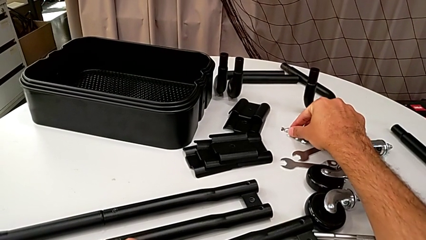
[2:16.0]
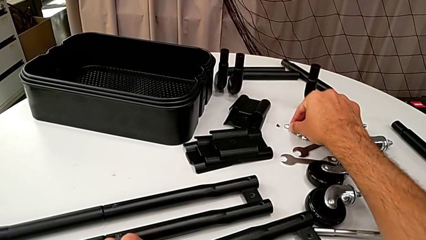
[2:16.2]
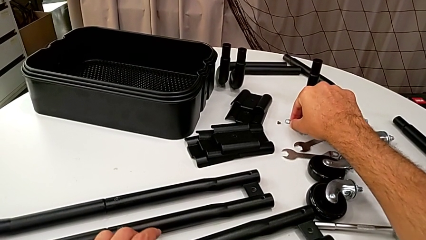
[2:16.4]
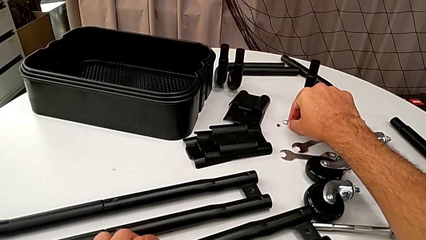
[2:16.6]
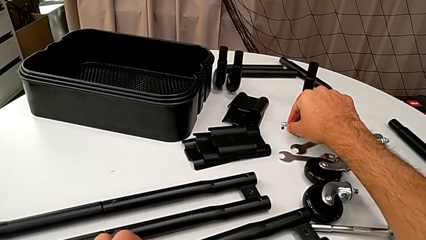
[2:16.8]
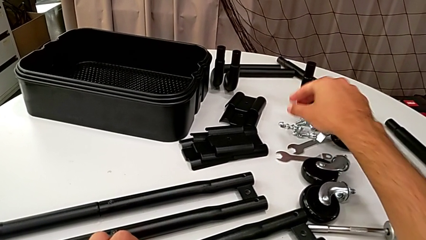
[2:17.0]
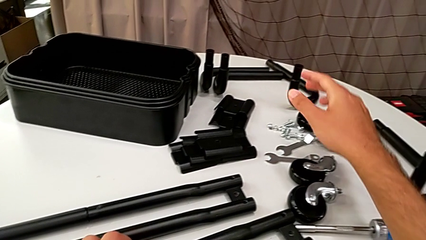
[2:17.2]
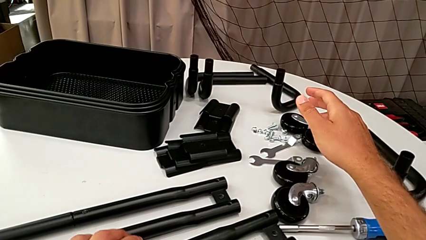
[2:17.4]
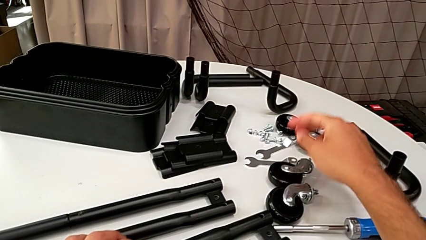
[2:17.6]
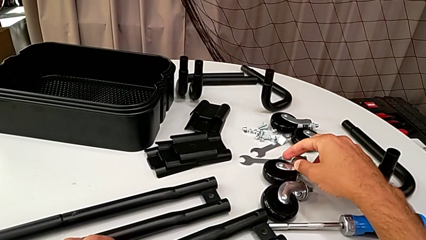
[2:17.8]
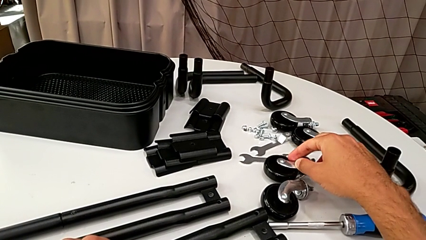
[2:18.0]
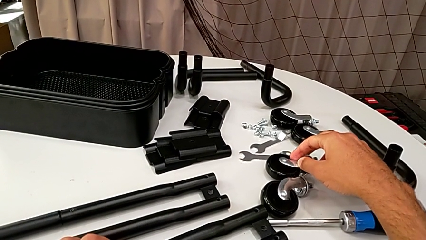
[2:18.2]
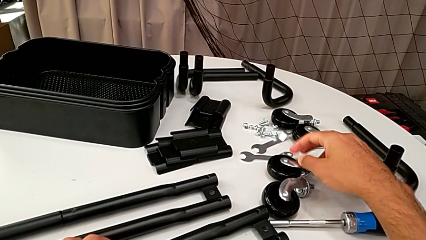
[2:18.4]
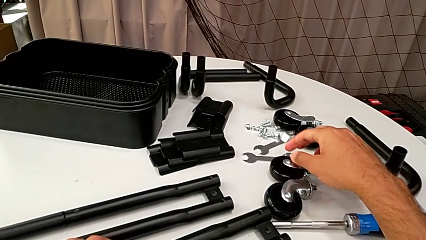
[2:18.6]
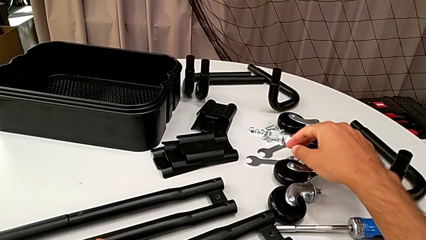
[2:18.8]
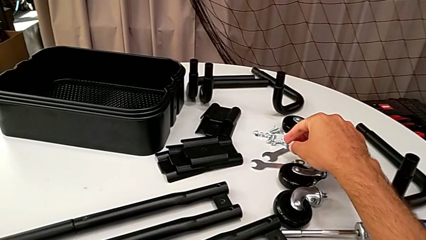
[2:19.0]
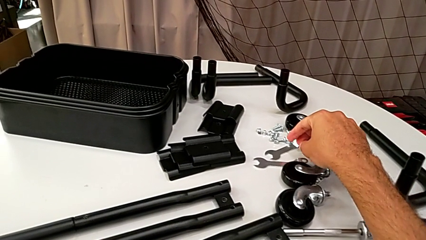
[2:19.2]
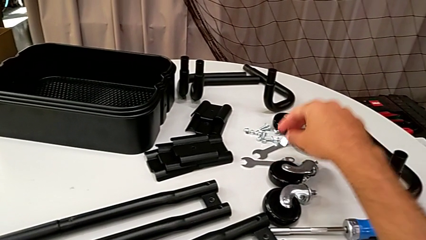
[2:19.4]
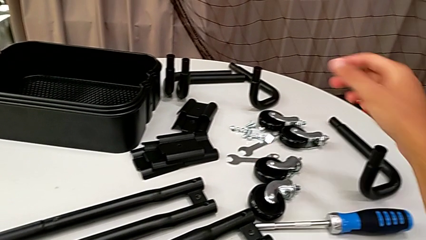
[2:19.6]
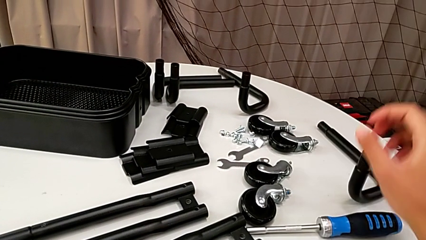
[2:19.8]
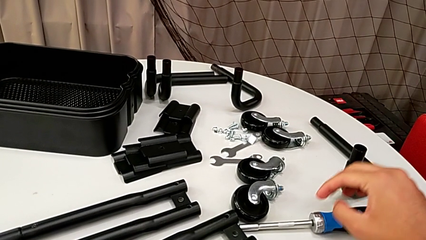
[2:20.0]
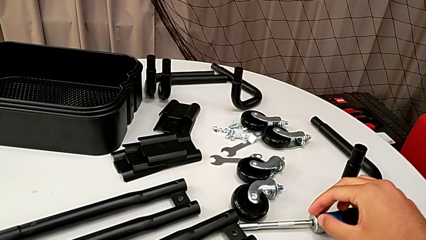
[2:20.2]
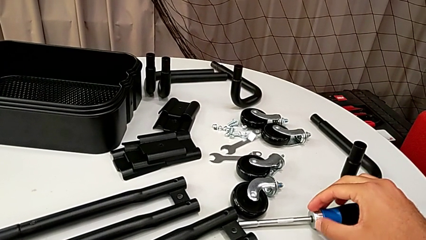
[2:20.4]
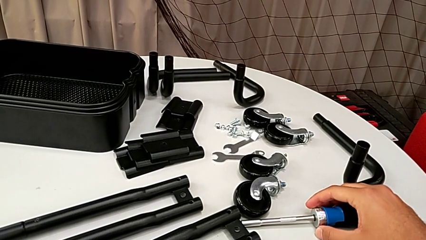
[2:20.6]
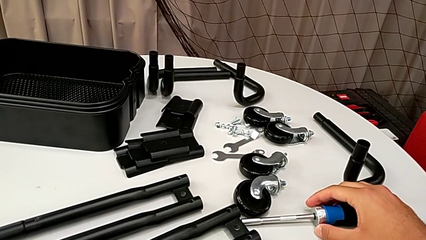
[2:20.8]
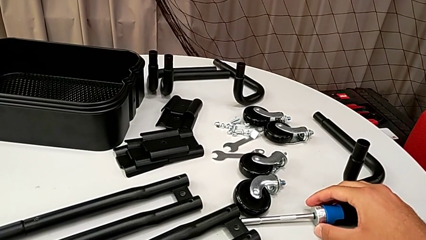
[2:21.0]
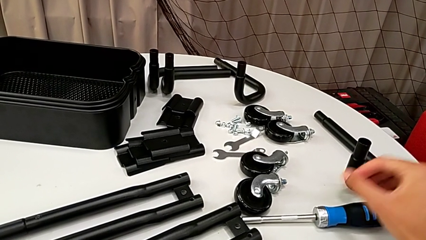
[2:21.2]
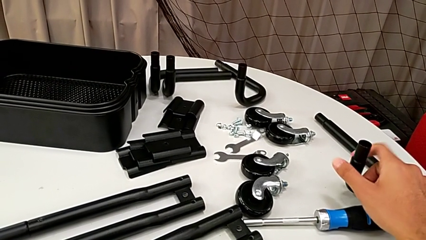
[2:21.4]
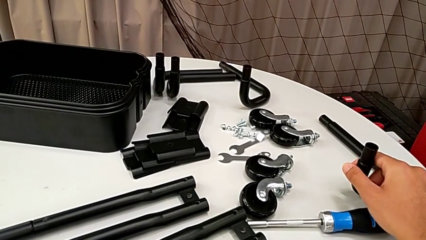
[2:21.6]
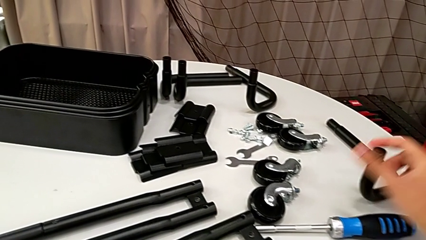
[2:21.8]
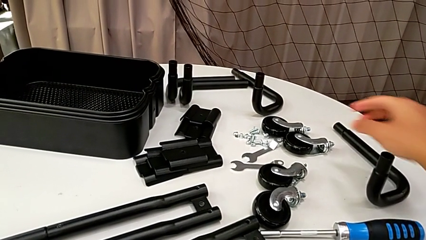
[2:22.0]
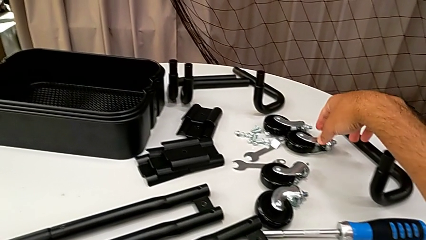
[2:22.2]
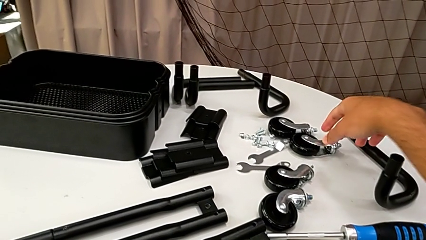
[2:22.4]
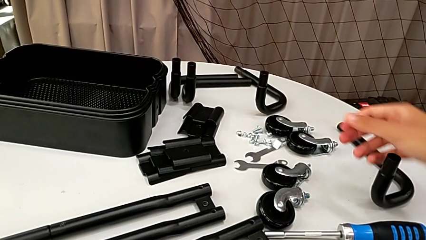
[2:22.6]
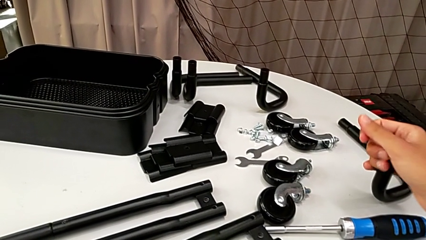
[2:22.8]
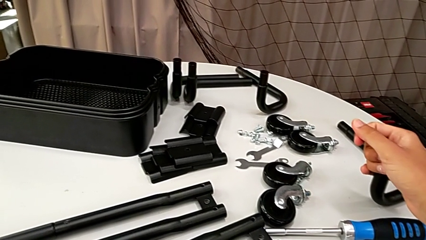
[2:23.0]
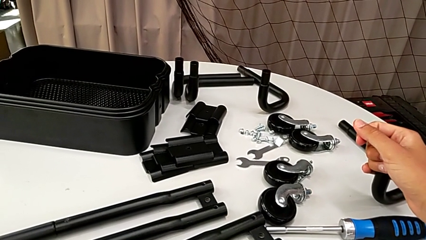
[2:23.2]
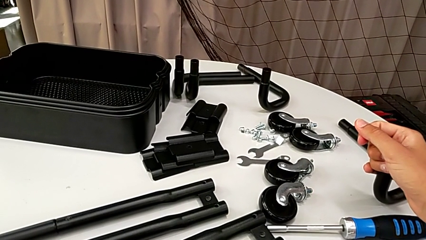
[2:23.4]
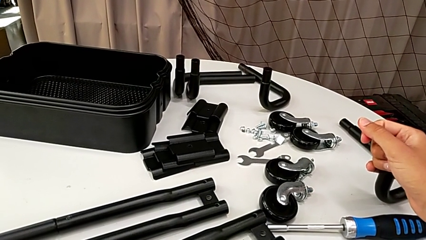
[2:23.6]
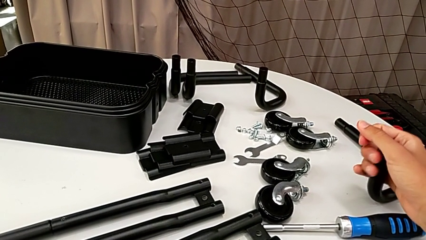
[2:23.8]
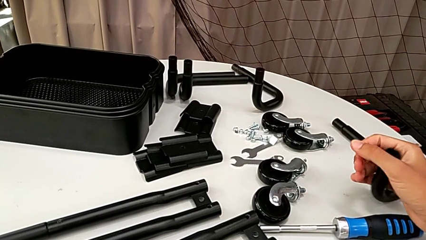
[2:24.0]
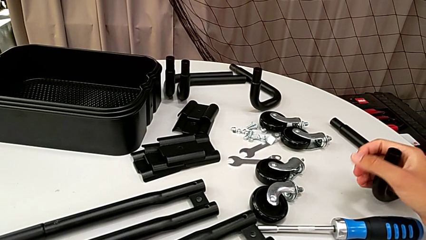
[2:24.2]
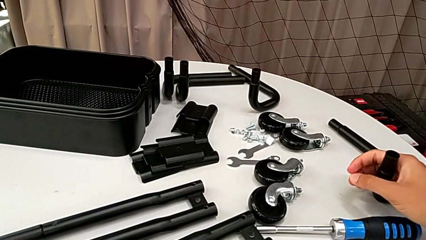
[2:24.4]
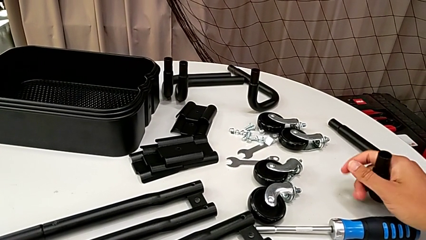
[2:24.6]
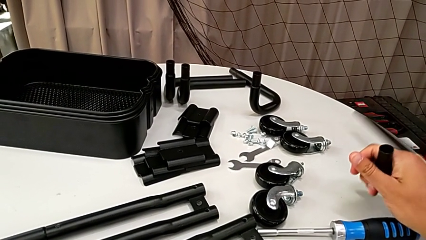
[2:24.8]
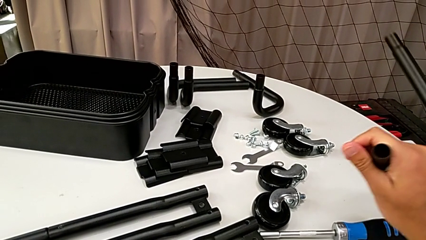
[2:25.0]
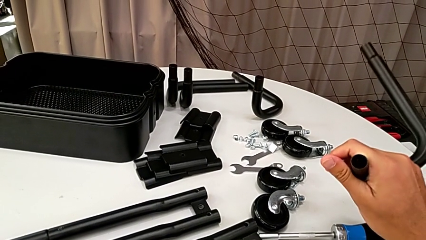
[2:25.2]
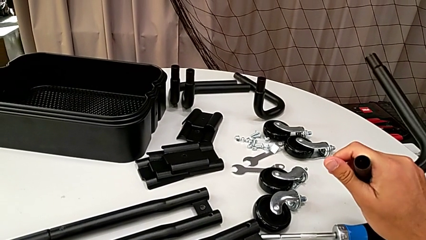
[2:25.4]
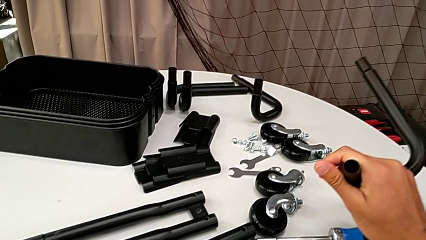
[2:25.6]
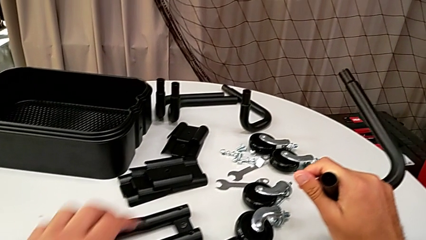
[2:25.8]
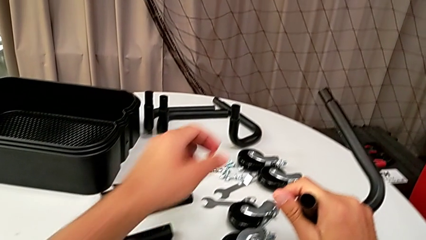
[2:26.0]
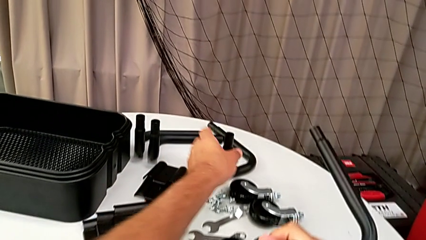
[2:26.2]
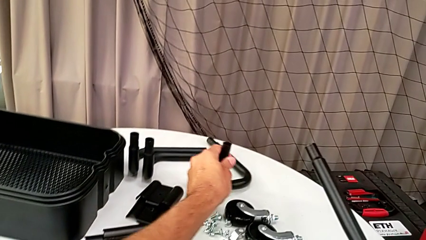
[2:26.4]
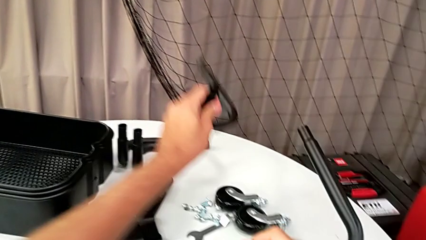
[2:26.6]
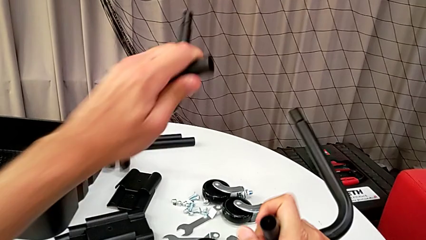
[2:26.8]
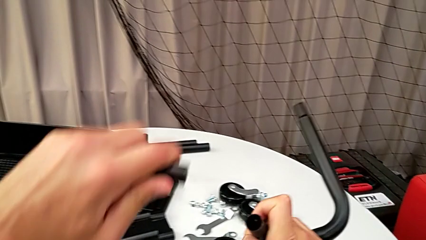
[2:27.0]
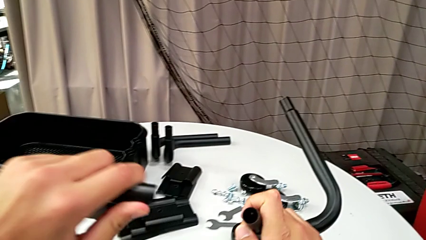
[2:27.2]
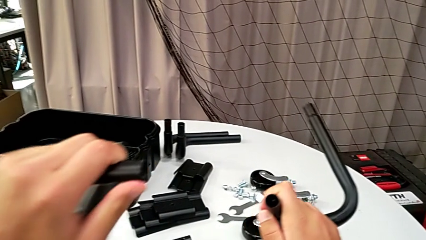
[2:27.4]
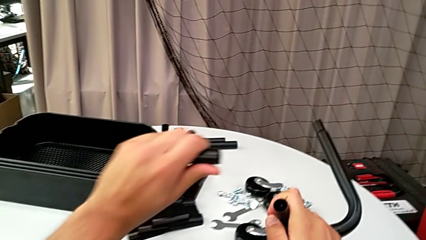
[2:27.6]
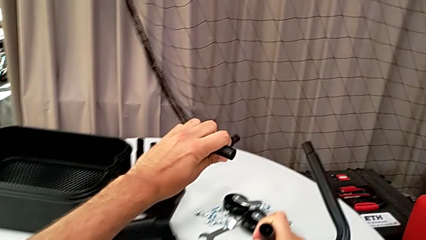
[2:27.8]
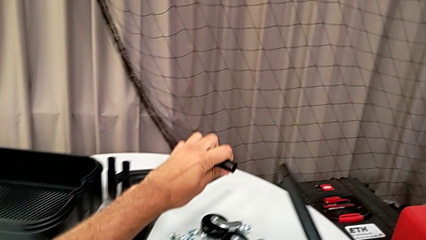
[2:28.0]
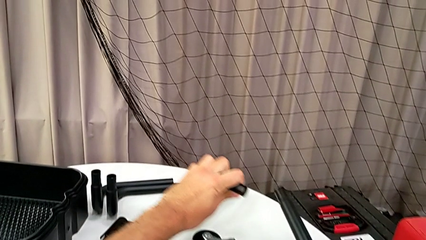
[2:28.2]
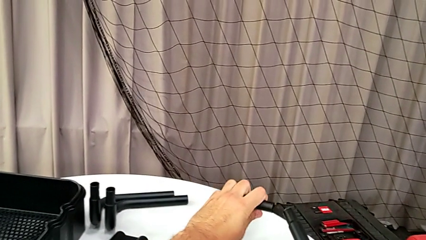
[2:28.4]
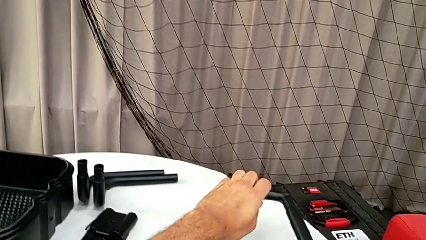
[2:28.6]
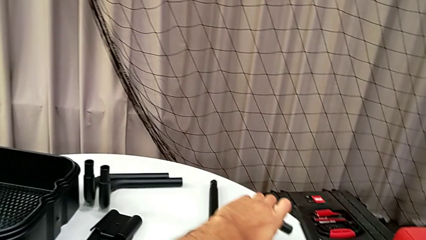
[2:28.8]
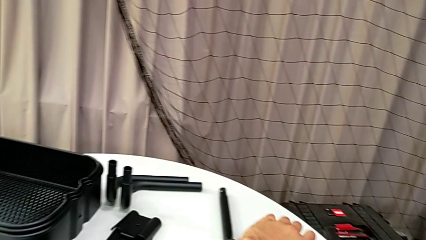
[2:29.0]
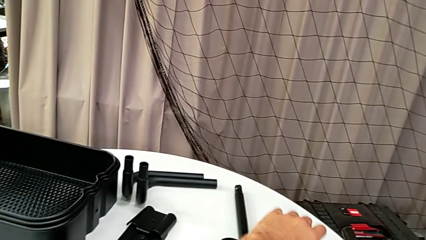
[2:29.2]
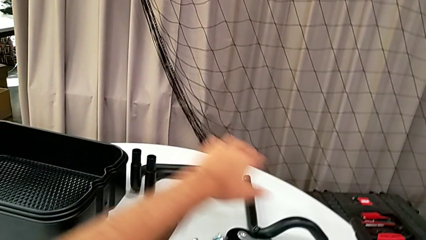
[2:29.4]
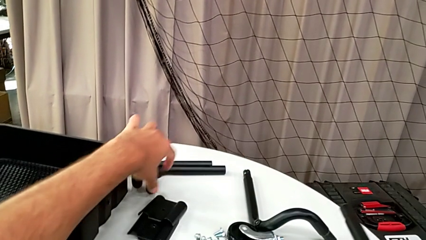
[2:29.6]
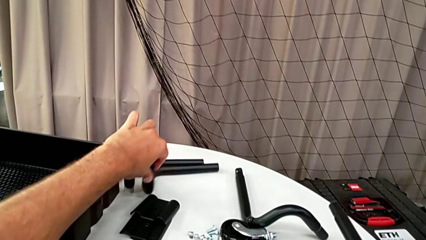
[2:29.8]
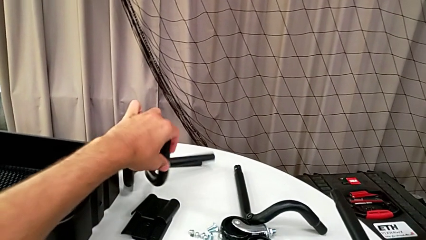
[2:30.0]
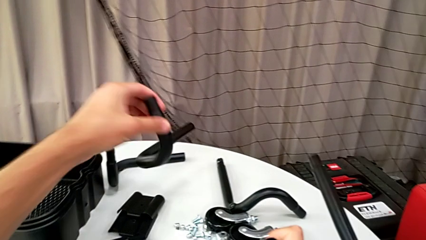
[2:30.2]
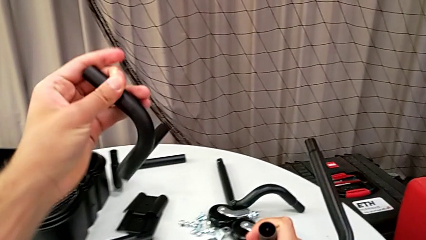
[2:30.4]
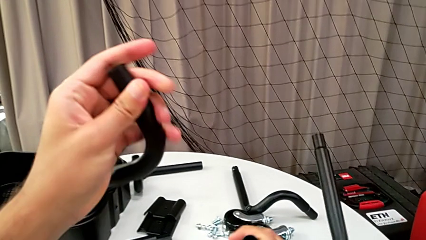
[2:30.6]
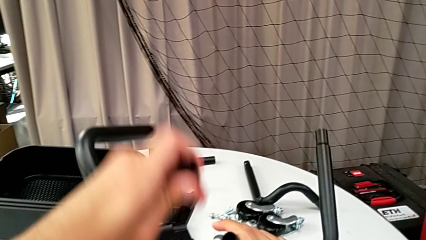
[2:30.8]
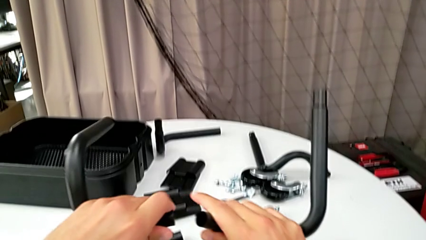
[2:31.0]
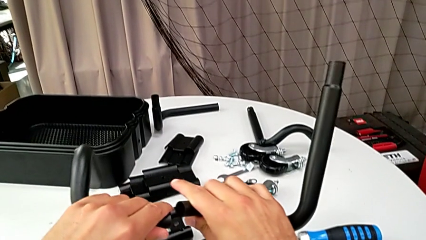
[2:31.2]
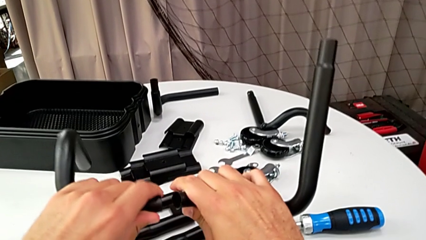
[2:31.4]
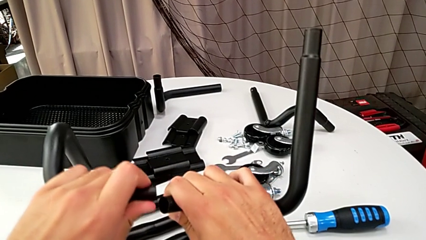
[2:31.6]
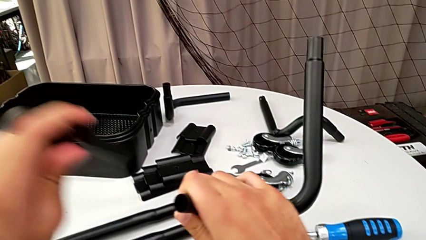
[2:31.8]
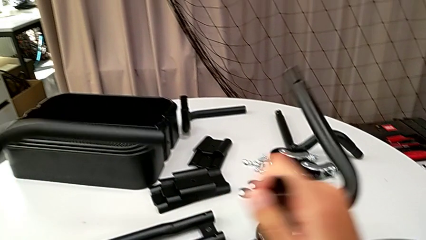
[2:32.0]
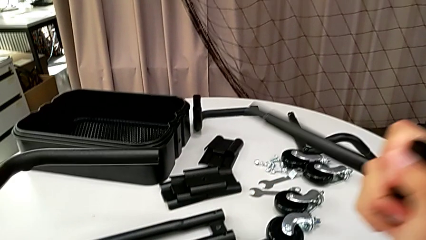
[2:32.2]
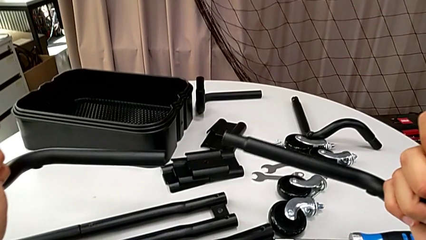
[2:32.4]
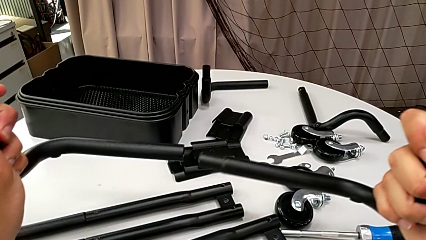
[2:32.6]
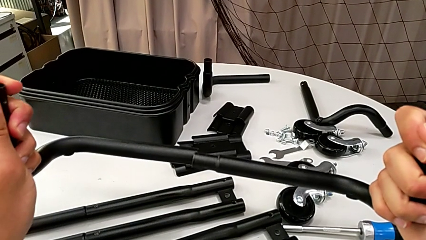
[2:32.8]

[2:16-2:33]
The camera wearer is assembling the half frame. They keep wrongly grabbing the leg, grab the frame, wrongly grab the leg, drop the frame, grab it and wrongly assemble the half frame.
